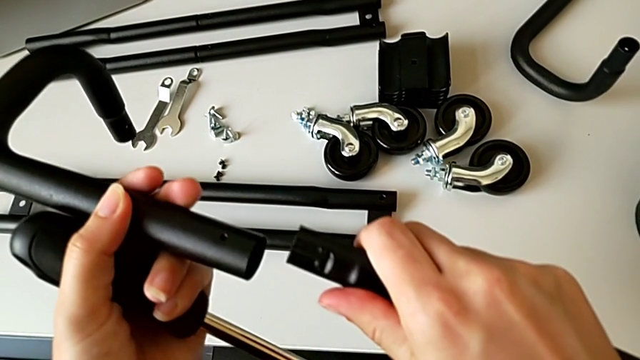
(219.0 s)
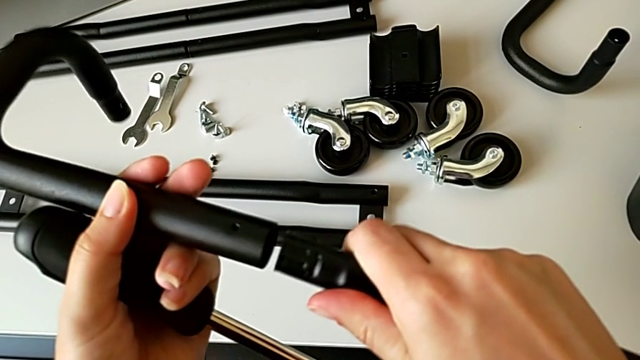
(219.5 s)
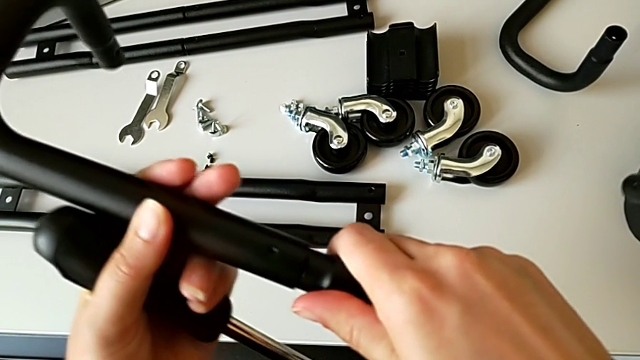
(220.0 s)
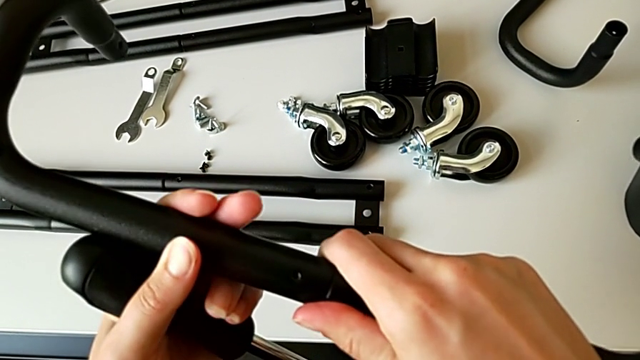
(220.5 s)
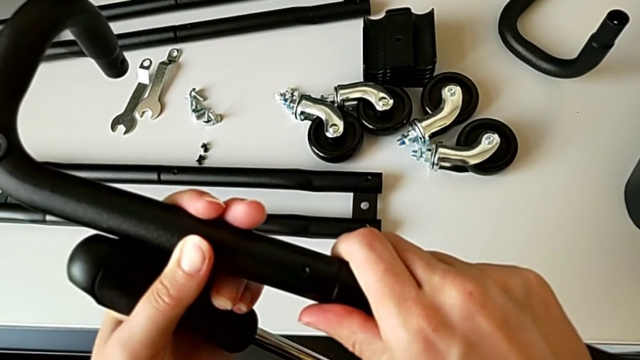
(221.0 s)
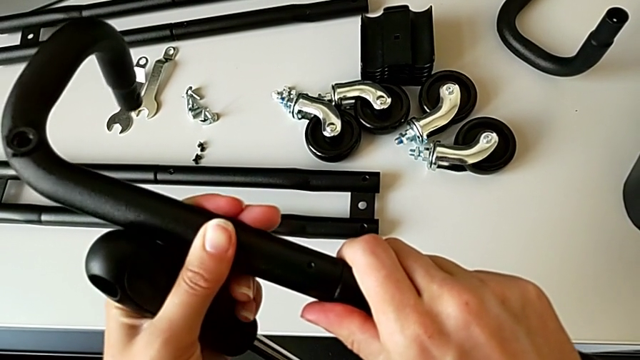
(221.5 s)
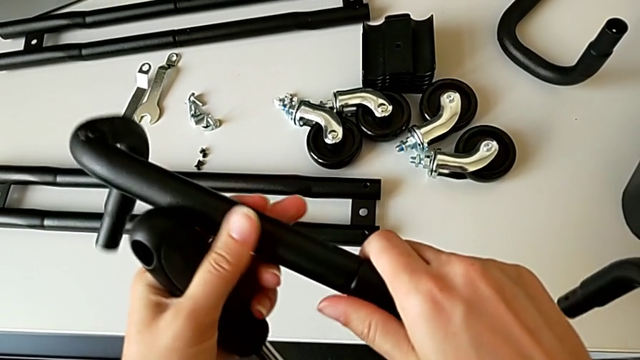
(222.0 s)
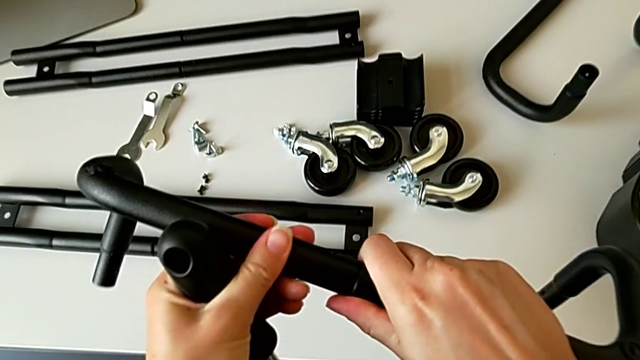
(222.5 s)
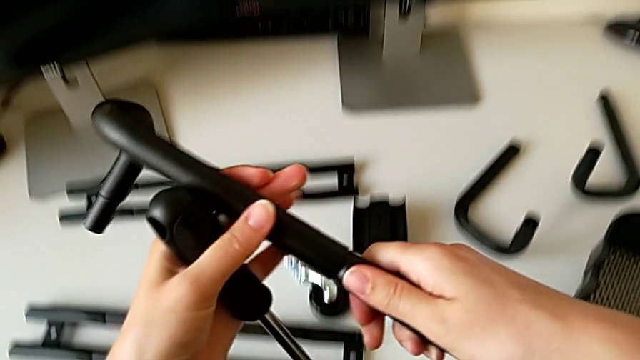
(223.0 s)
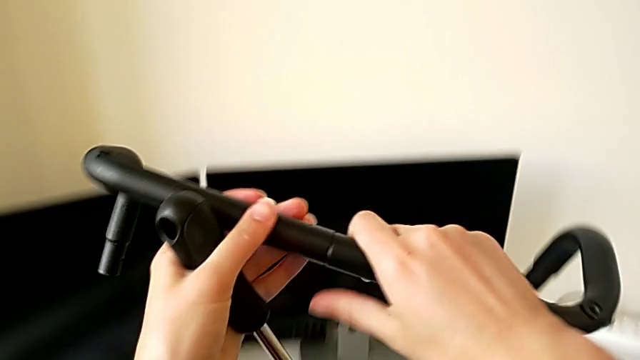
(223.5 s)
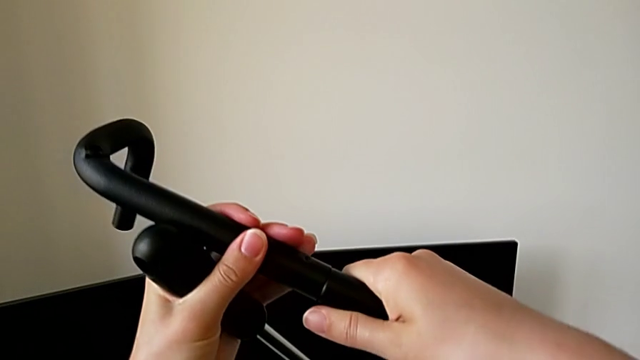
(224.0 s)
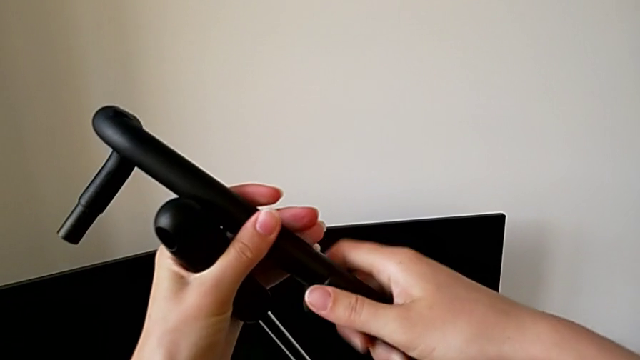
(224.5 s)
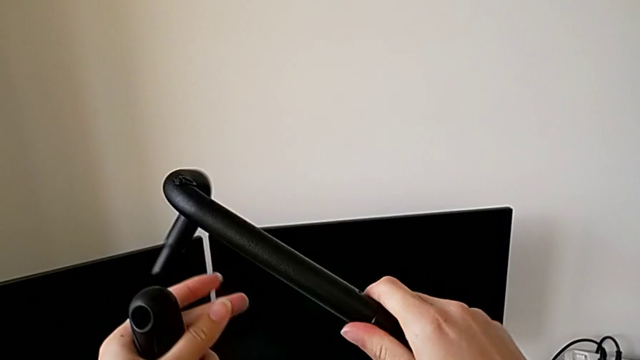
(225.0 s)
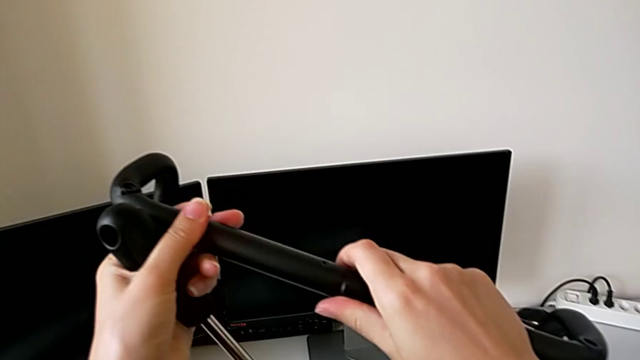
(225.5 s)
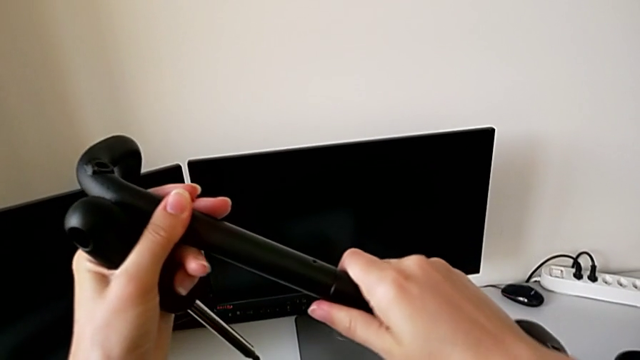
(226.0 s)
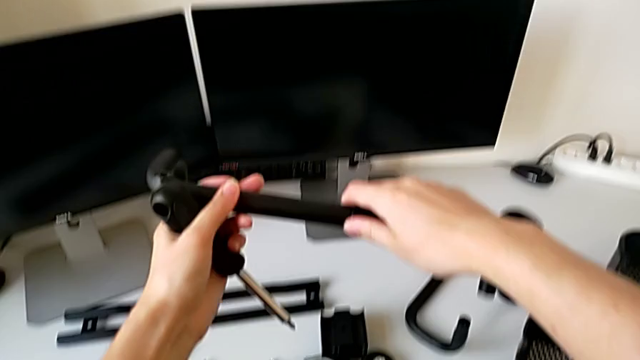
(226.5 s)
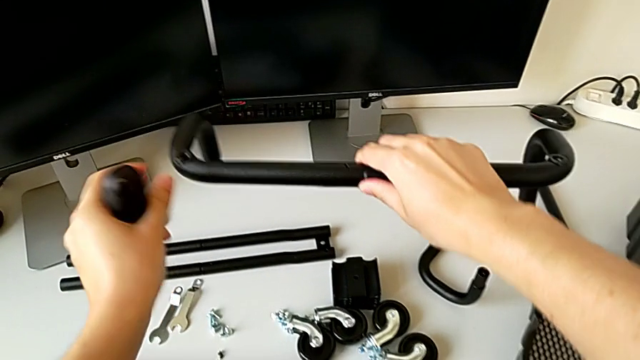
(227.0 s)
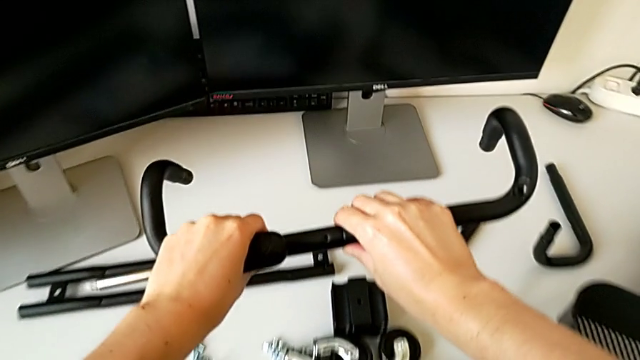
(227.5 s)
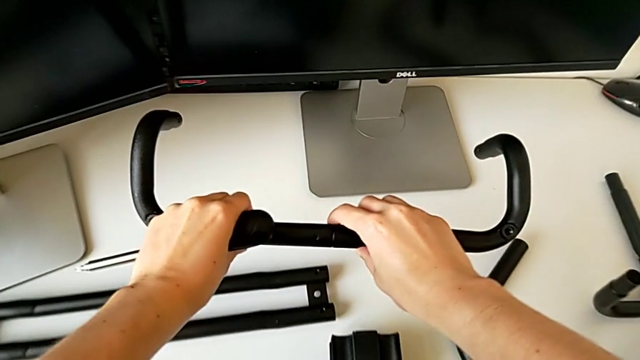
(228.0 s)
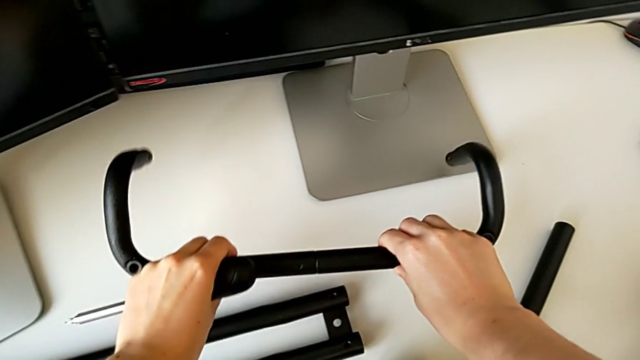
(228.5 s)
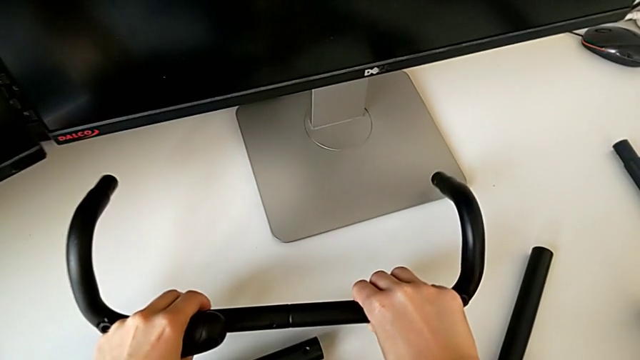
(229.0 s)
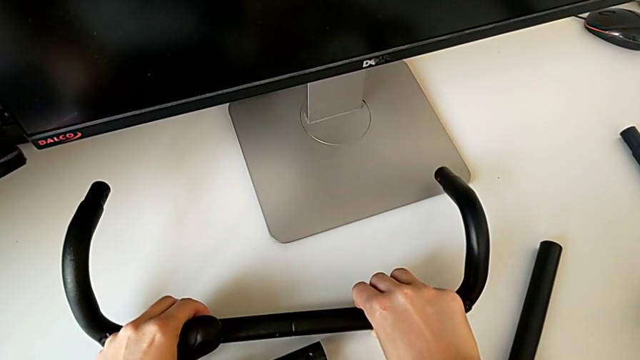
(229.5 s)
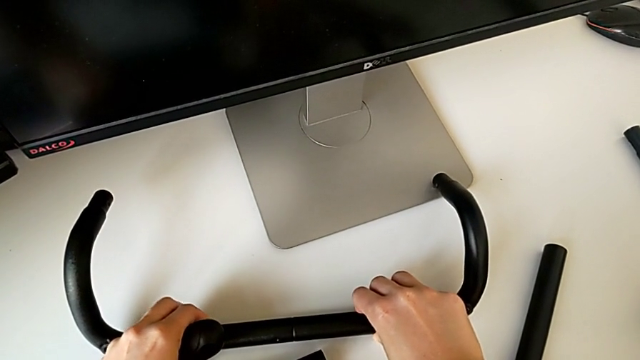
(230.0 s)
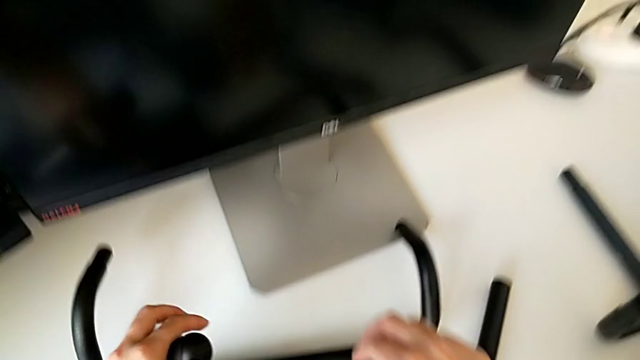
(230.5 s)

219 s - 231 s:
The camera wearer is assembling the half frame. They assemble the frame, screw it and place it.

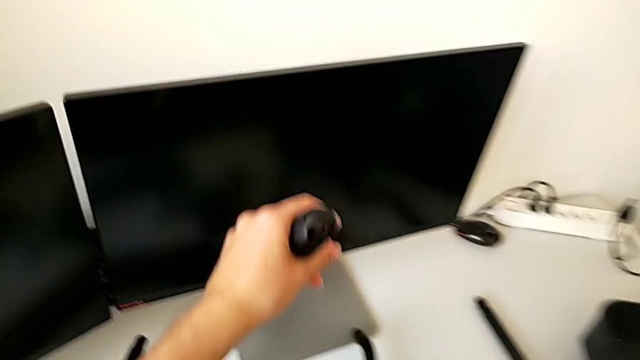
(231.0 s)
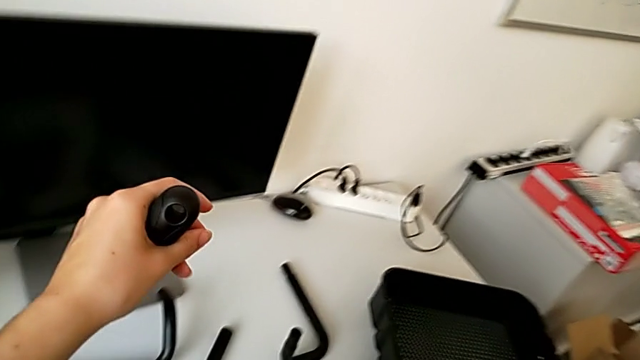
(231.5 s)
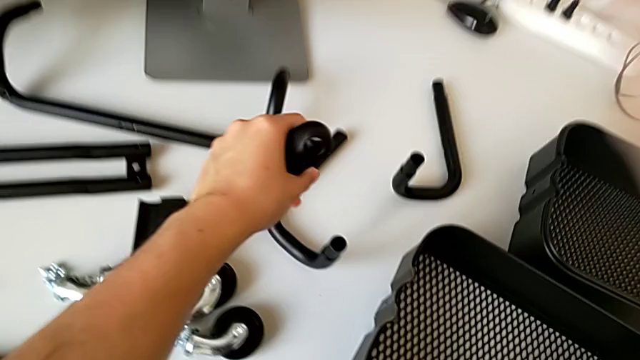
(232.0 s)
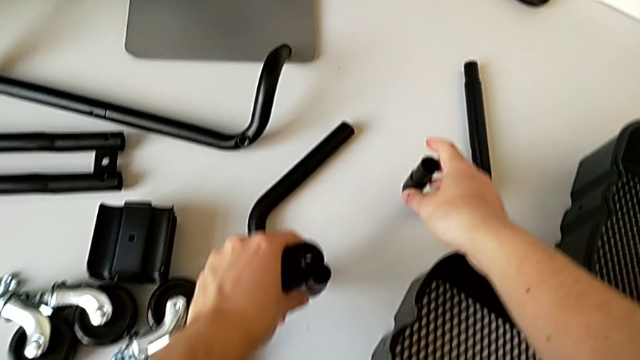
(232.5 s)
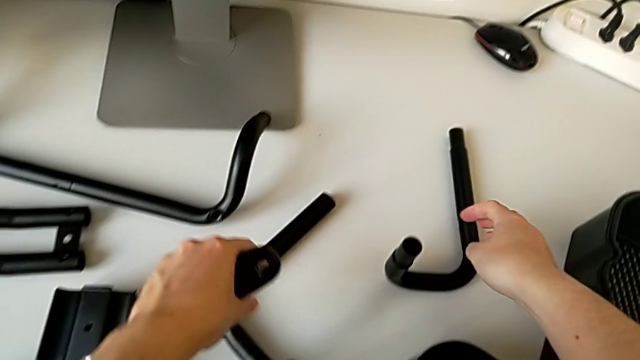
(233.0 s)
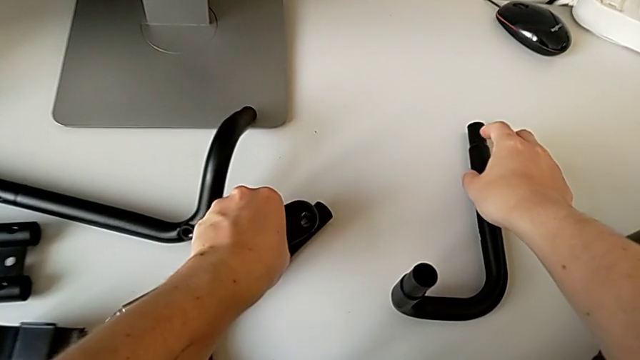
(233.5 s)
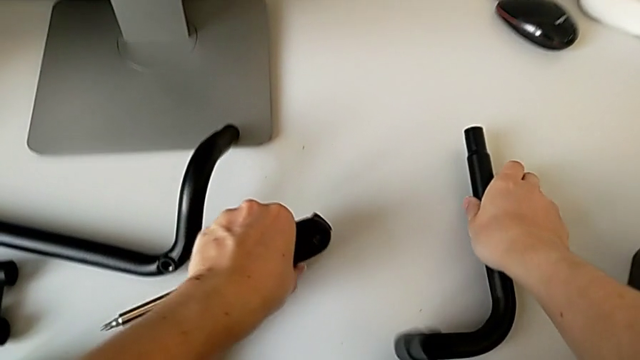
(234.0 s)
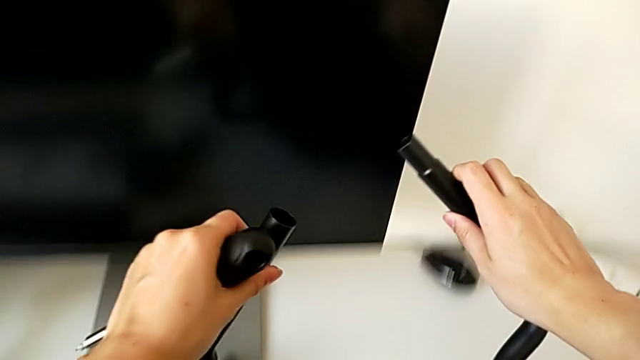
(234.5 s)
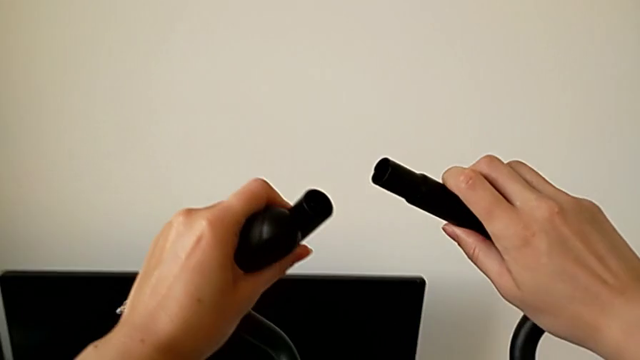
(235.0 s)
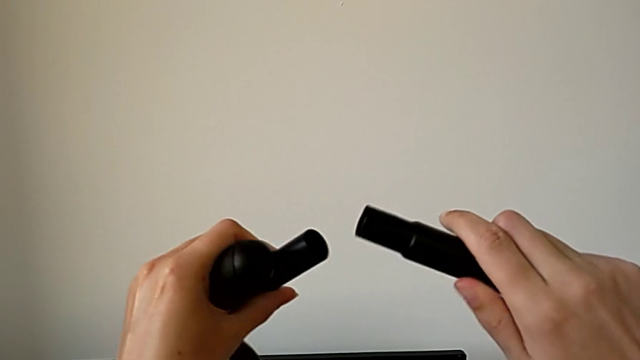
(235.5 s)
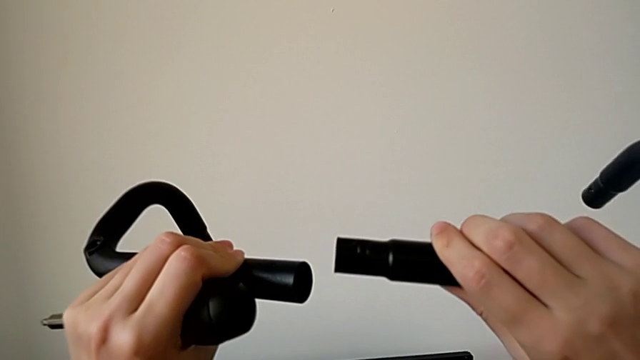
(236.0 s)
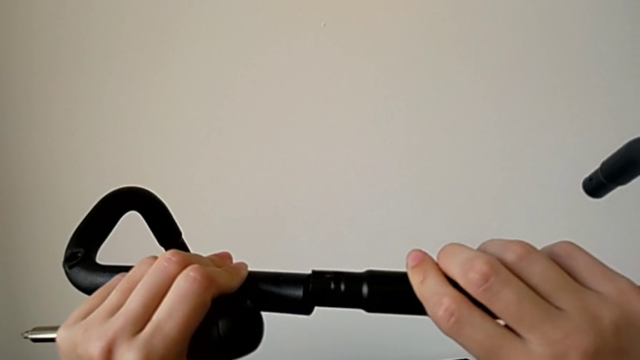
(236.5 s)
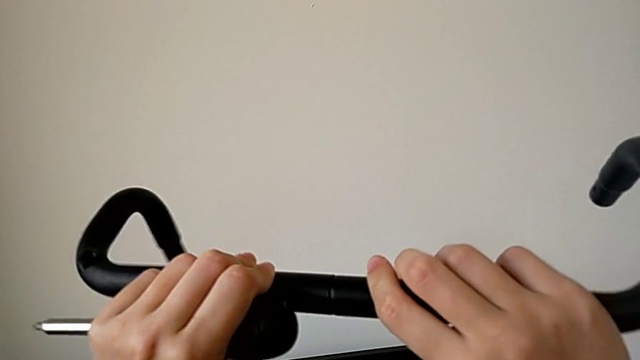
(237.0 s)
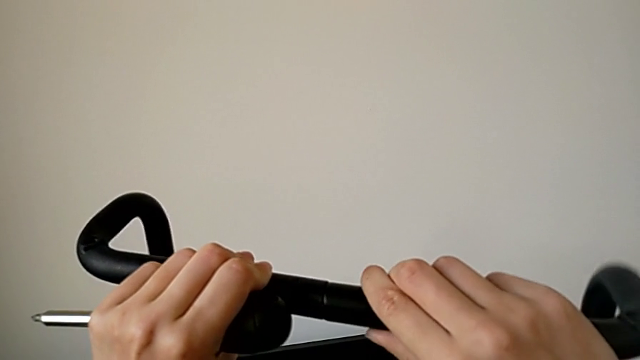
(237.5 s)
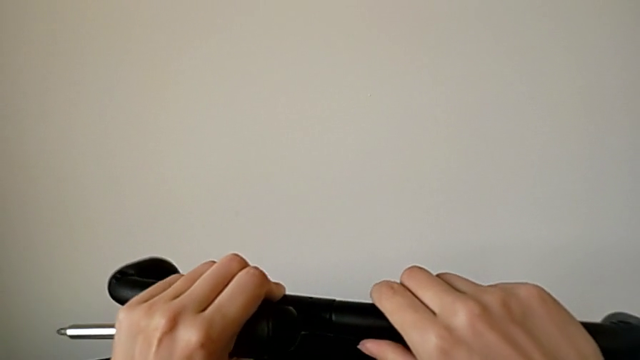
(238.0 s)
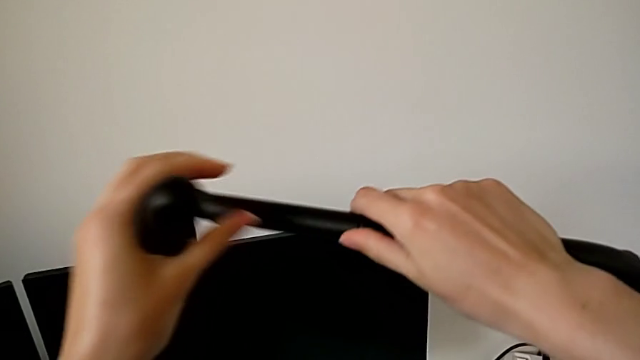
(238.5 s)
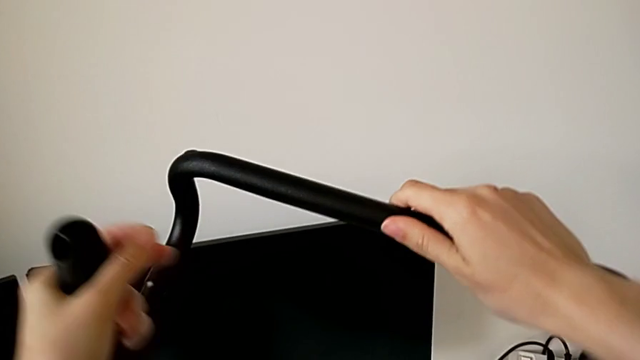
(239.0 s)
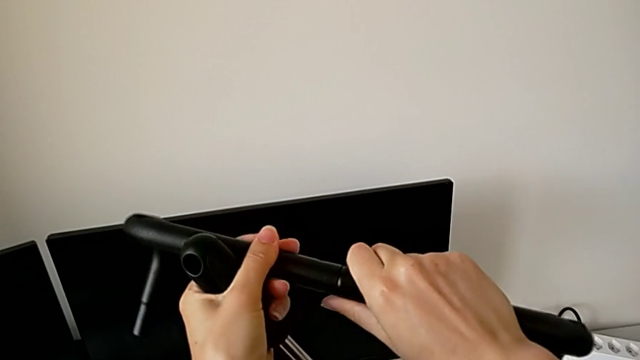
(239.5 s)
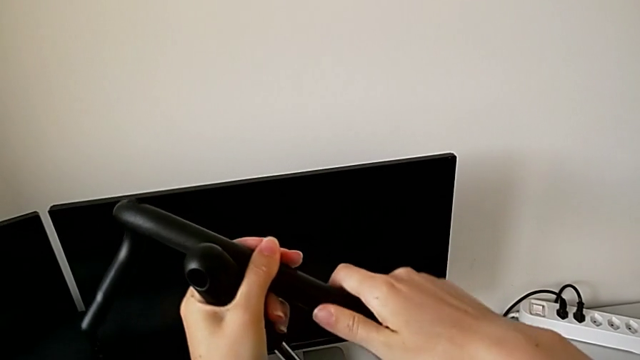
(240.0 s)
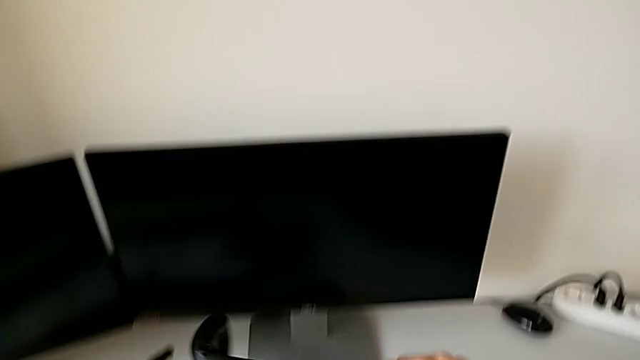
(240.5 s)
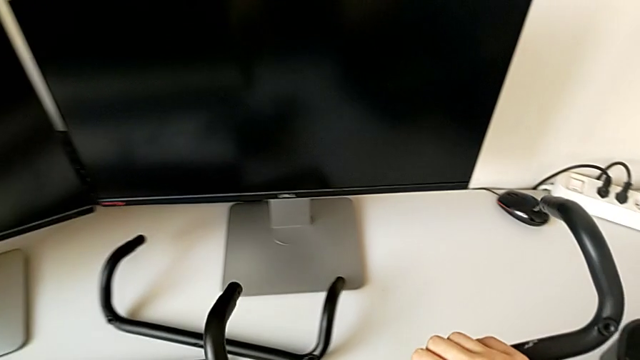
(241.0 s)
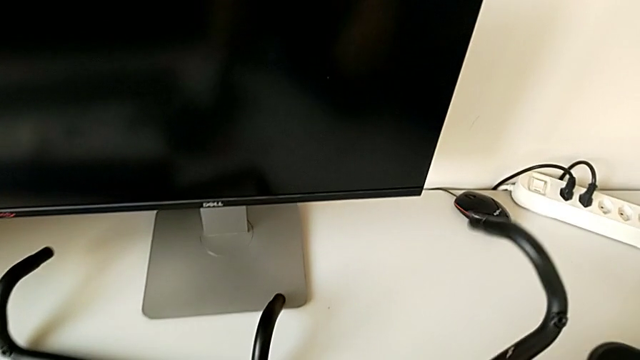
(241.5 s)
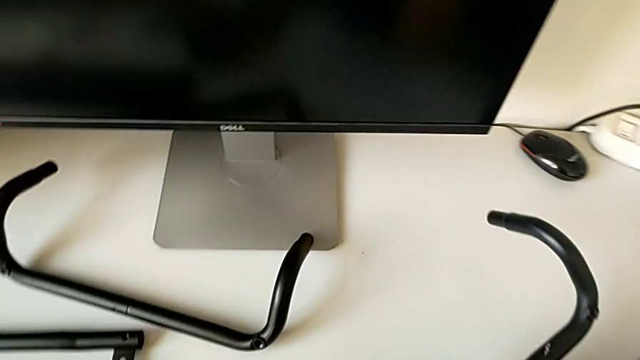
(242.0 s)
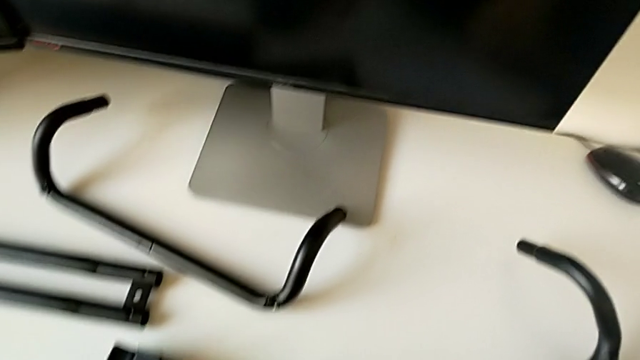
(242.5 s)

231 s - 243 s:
The camera wearer is assembling the half frame. They approach the second frame, grab it, assemble the frame and place it.
